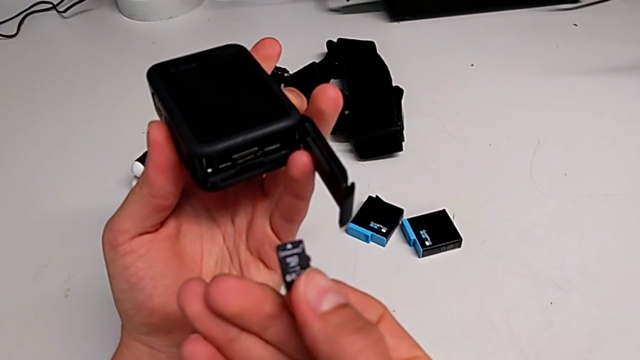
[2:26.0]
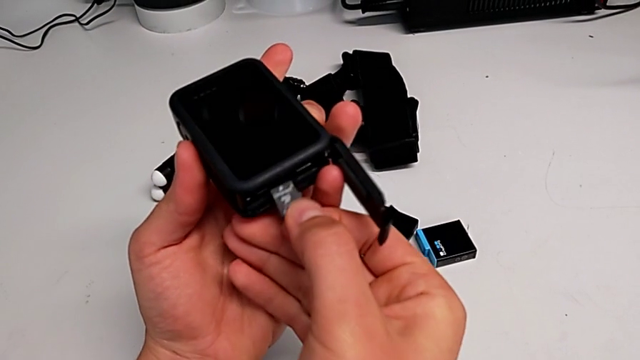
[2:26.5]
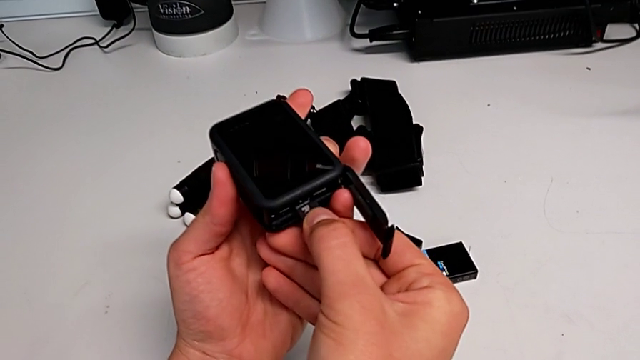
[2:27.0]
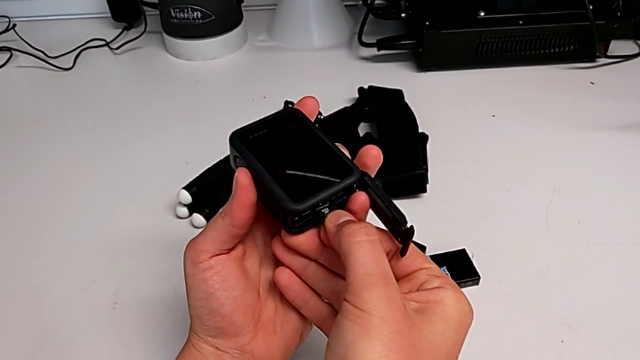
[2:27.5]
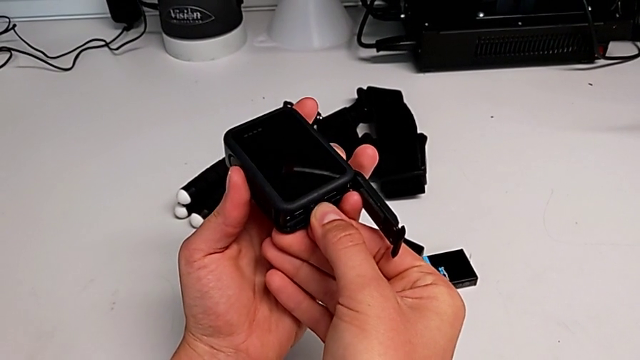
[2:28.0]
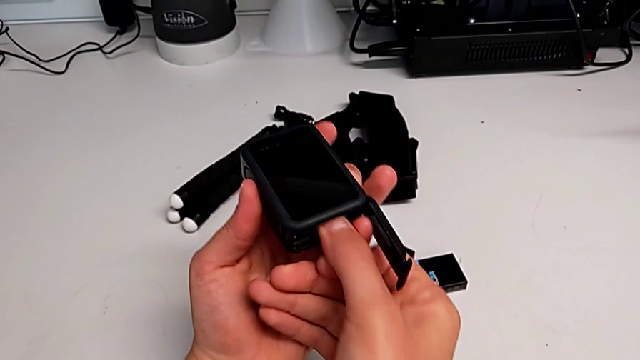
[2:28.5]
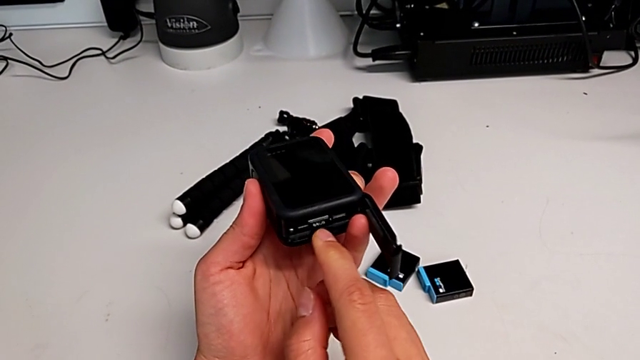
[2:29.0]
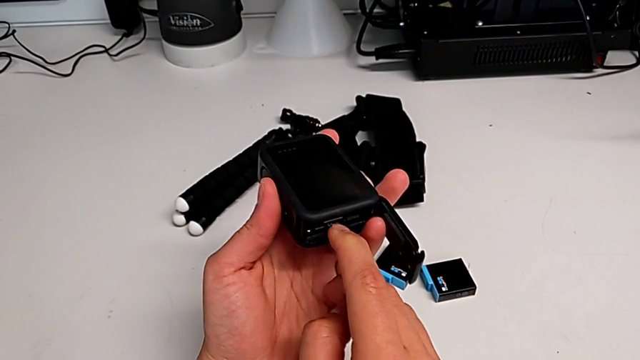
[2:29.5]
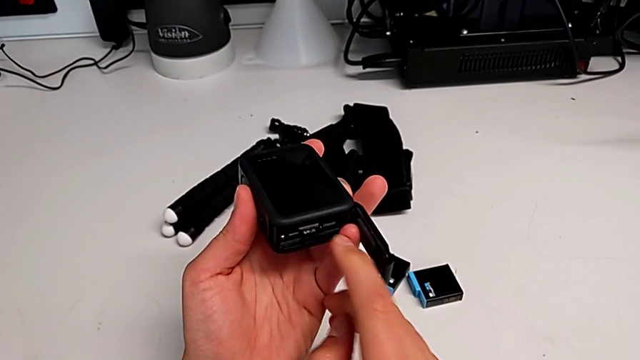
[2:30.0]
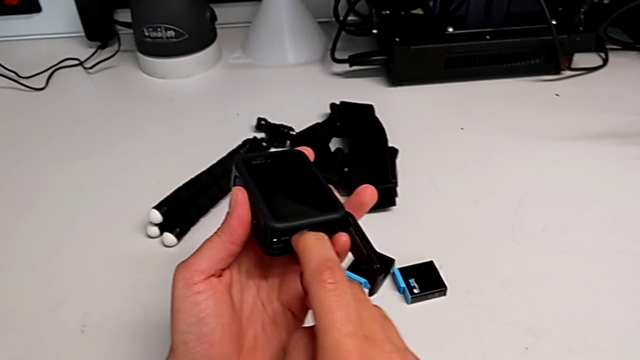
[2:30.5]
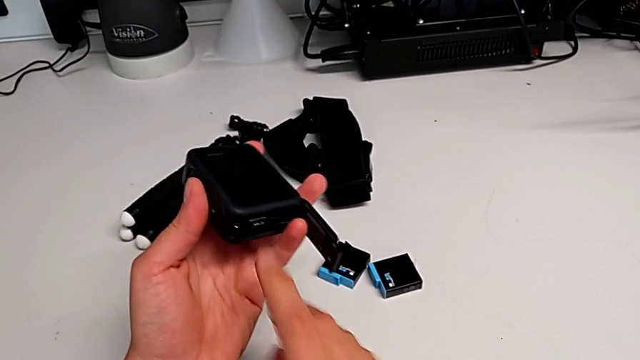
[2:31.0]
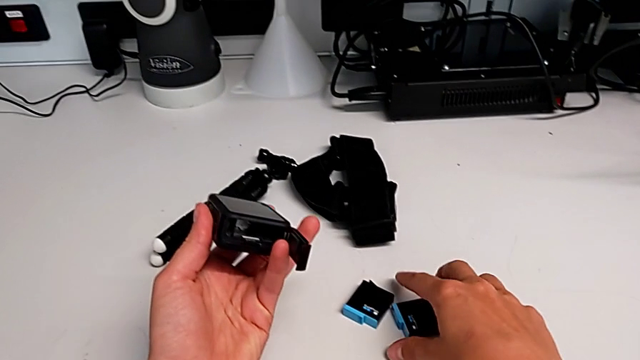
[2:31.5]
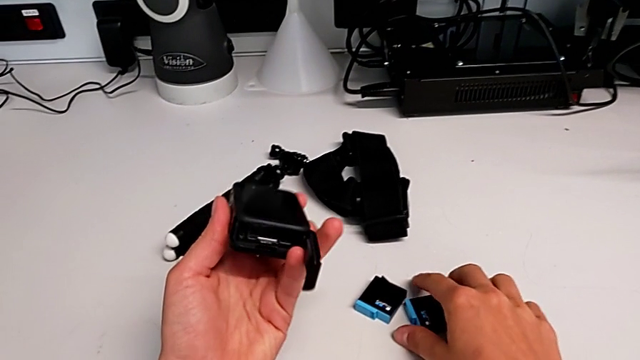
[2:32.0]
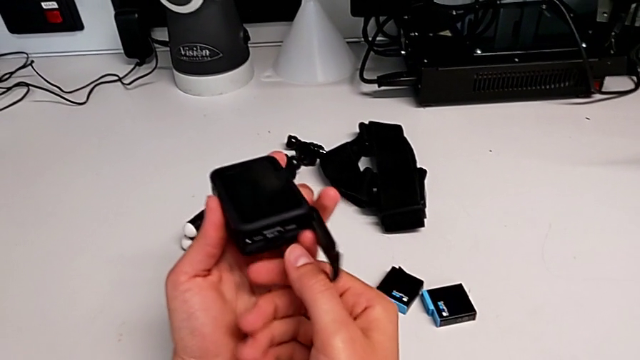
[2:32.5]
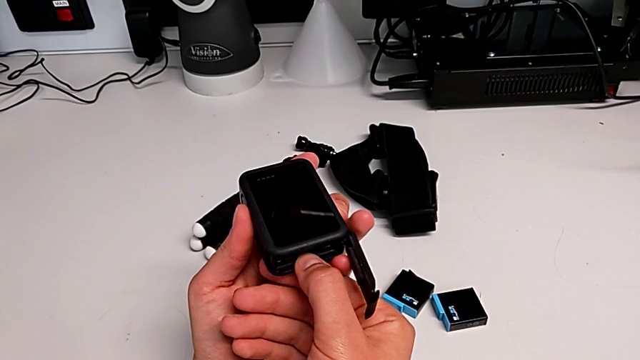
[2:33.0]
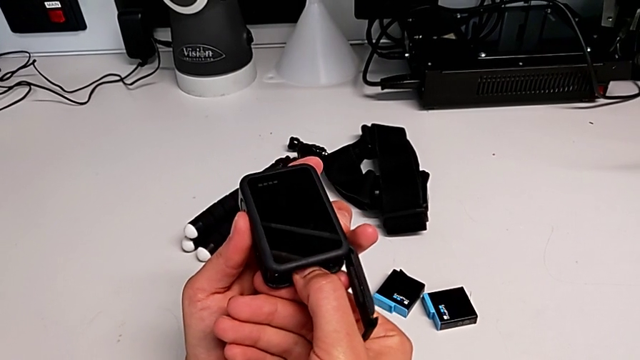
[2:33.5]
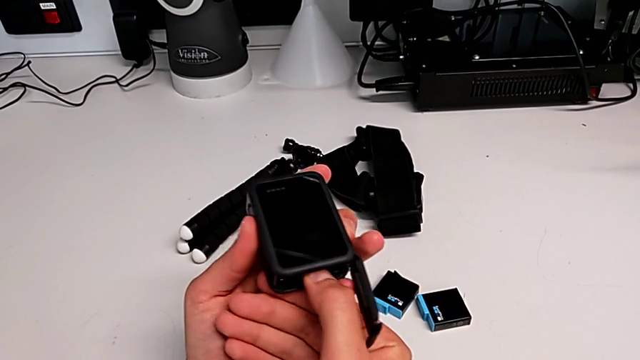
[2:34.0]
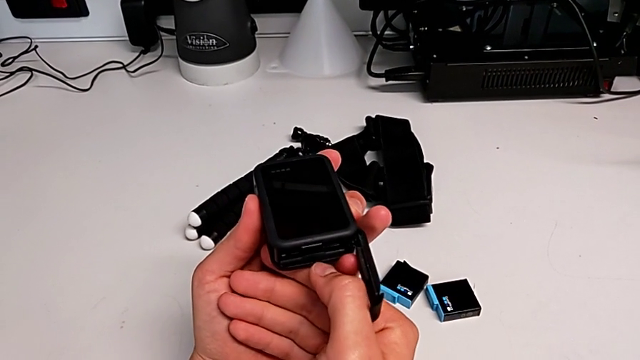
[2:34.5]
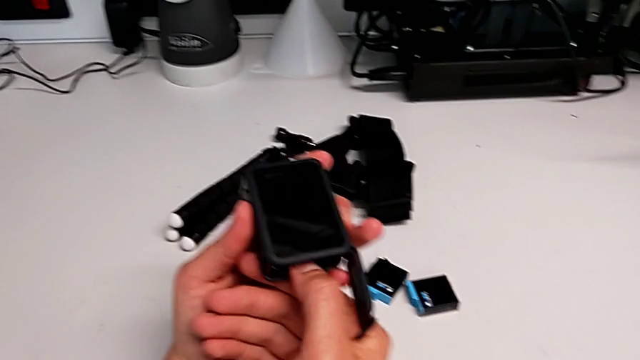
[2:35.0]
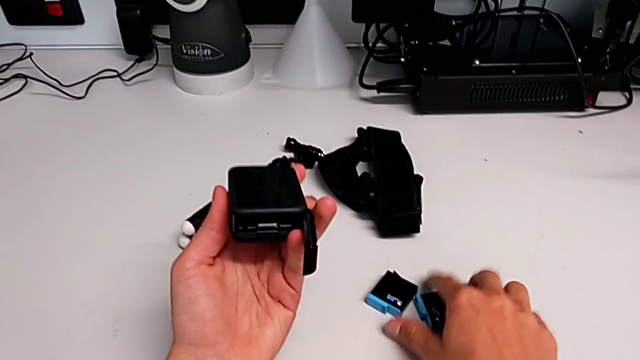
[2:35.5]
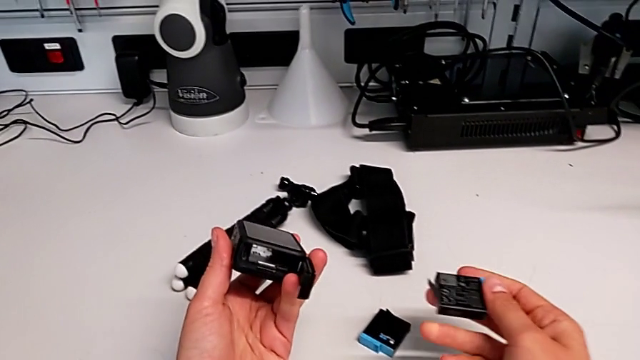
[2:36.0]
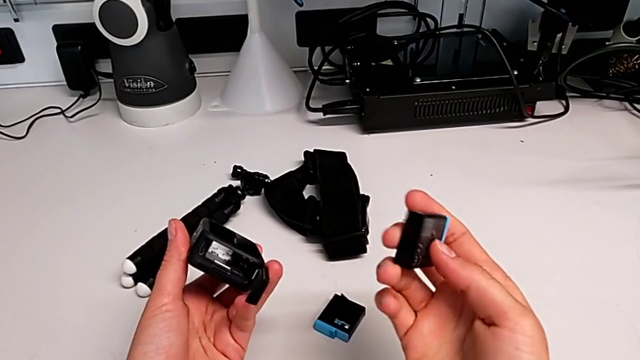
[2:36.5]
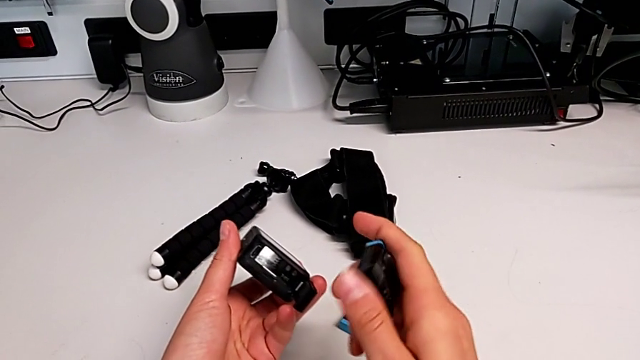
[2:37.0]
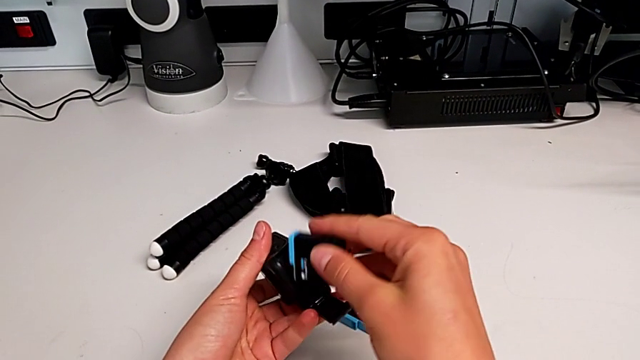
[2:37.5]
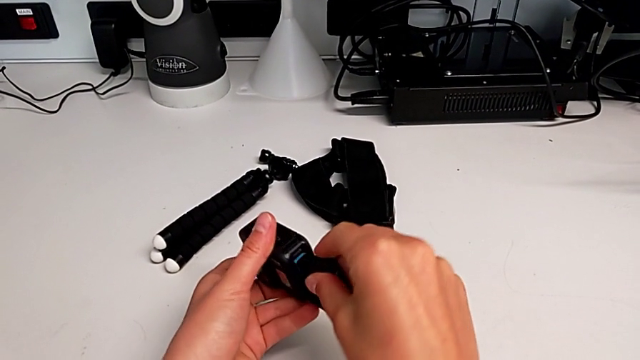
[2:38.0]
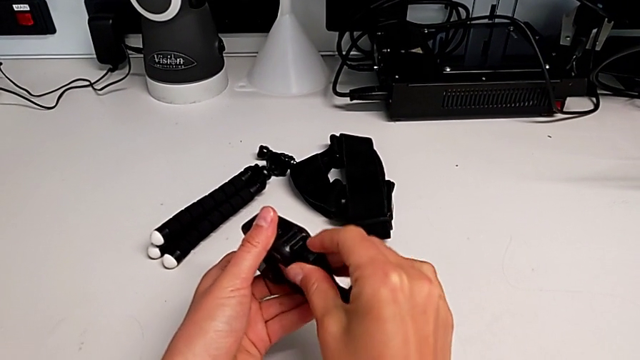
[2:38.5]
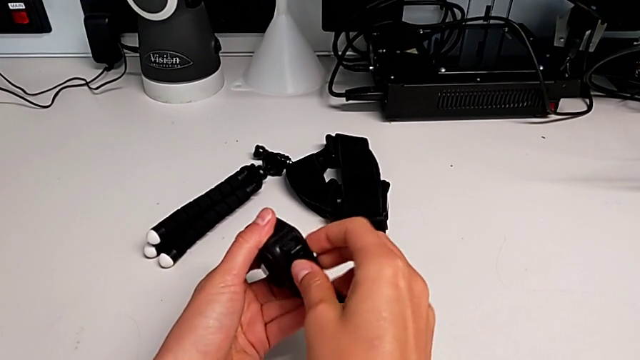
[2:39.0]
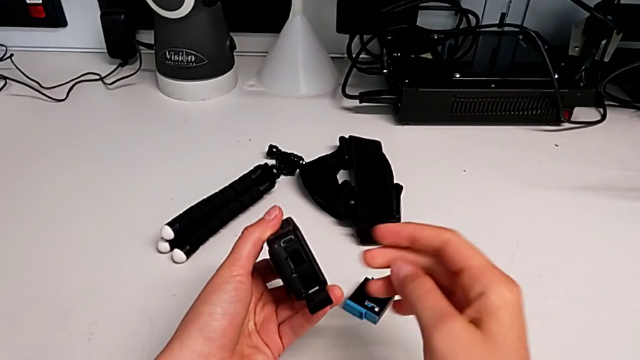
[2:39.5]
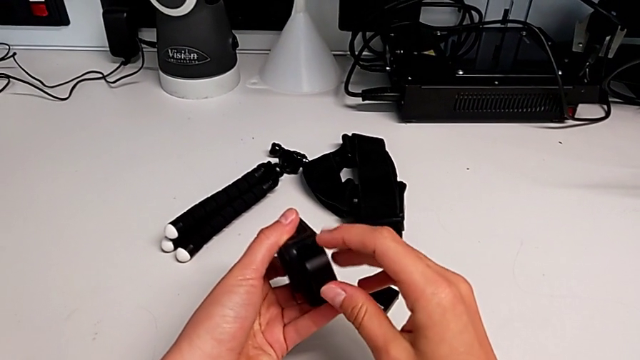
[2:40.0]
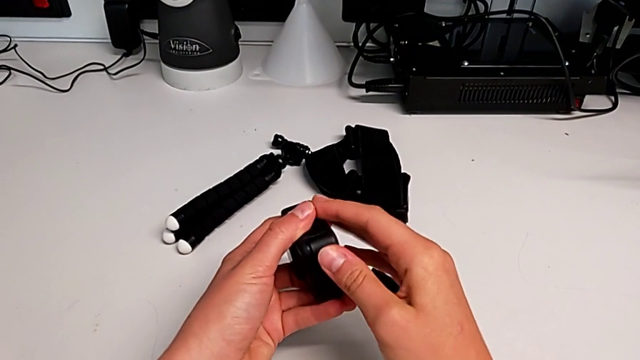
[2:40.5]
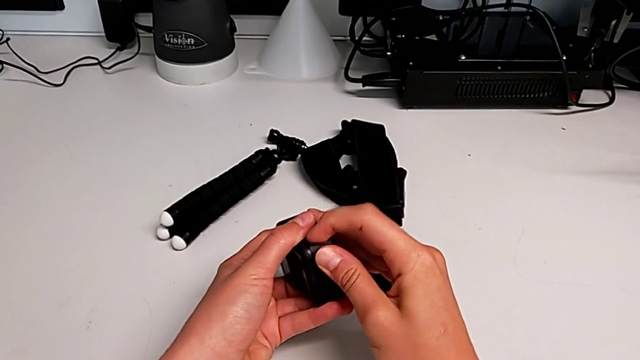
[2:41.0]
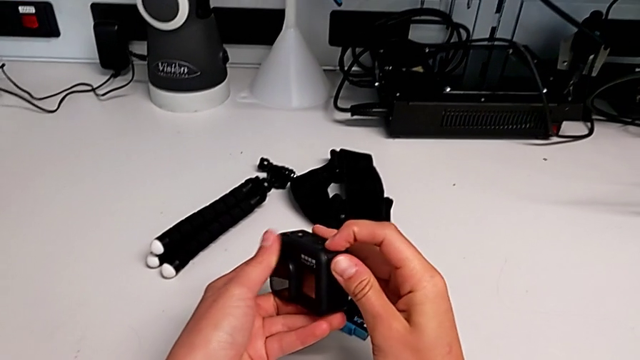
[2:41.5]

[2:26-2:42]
The camera wearer is inserting the SD card into the GoPro. They insert the SD card, push it twice, press it, grab the battery, lift it, flip it, insert it, close the battery door and lock it.

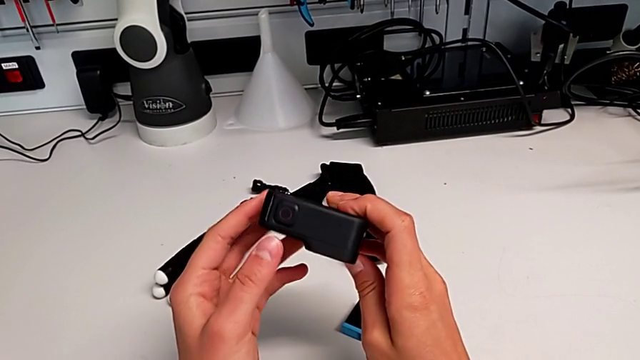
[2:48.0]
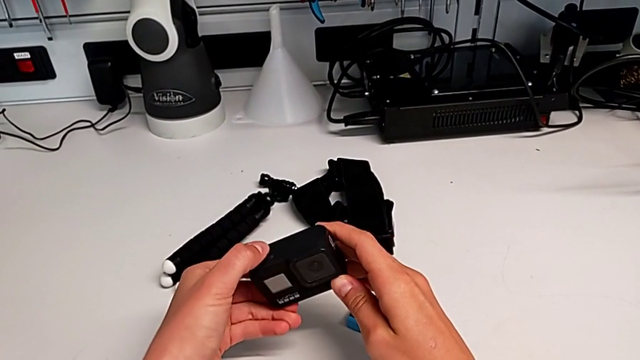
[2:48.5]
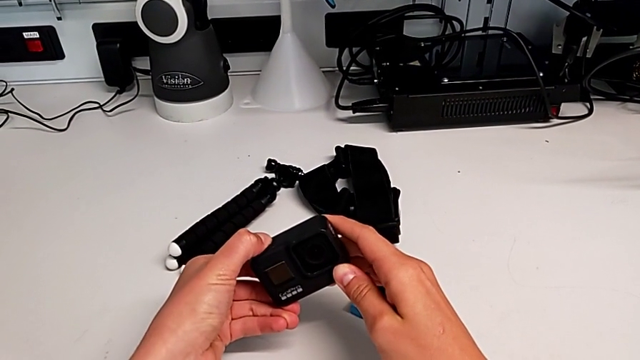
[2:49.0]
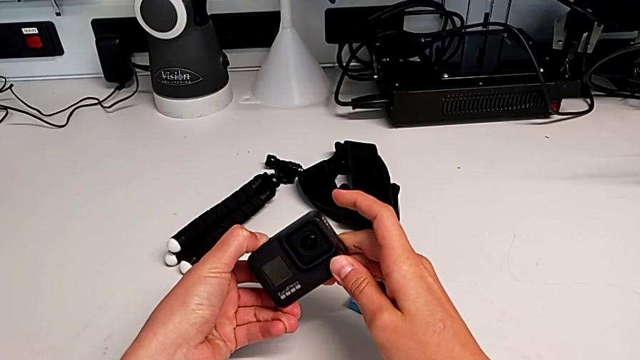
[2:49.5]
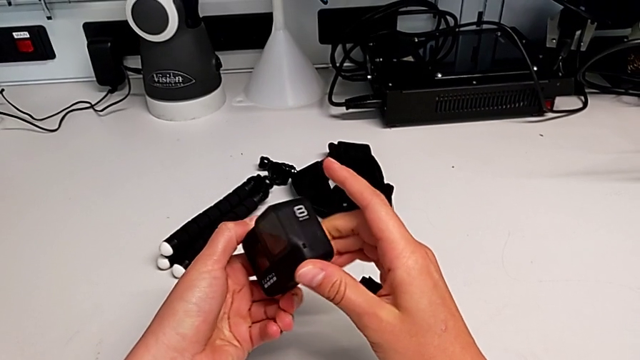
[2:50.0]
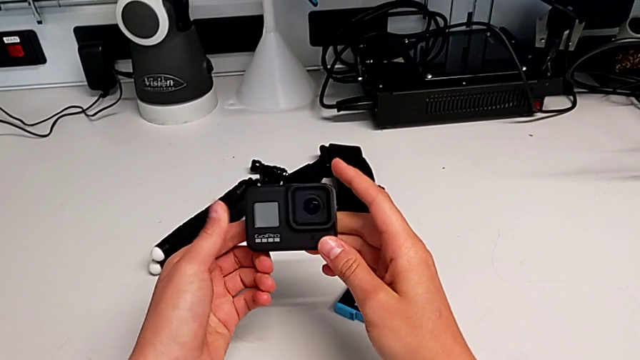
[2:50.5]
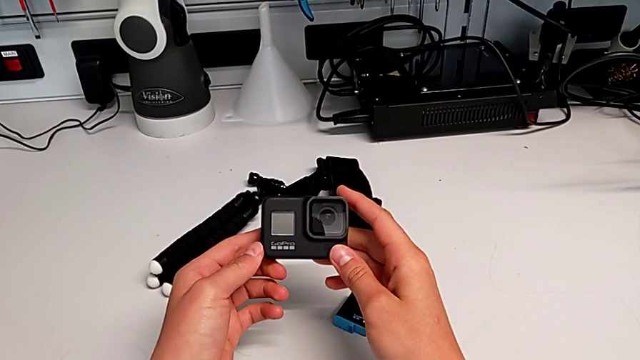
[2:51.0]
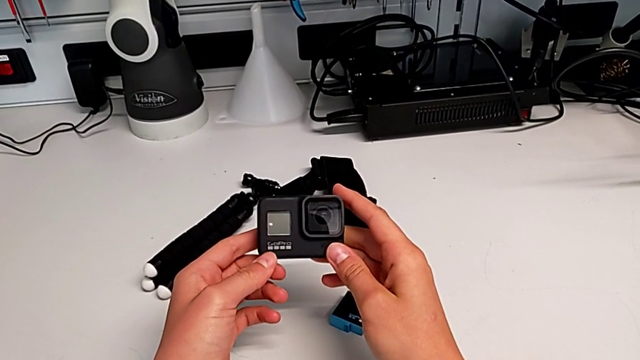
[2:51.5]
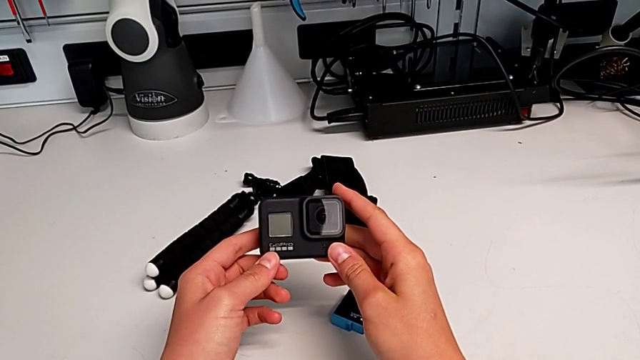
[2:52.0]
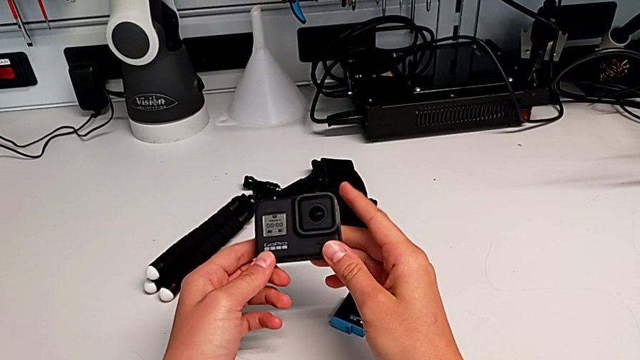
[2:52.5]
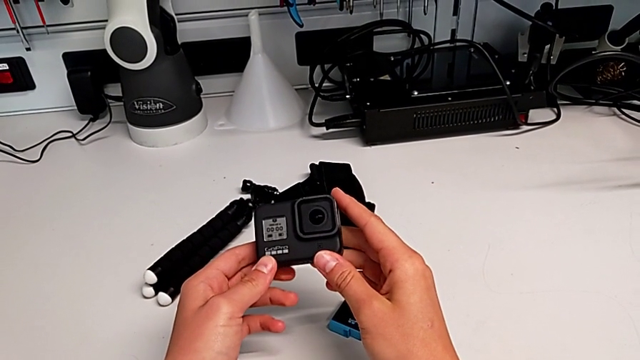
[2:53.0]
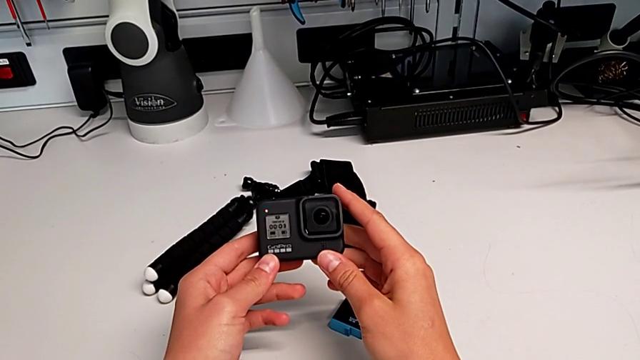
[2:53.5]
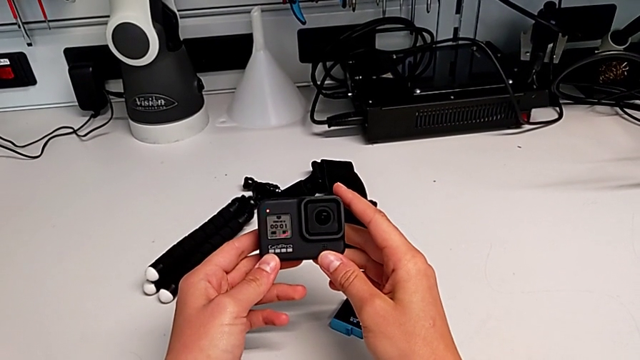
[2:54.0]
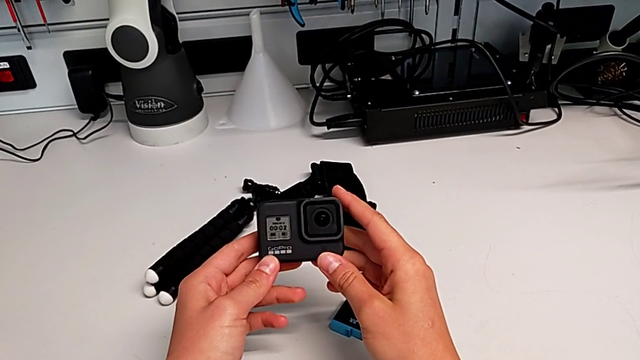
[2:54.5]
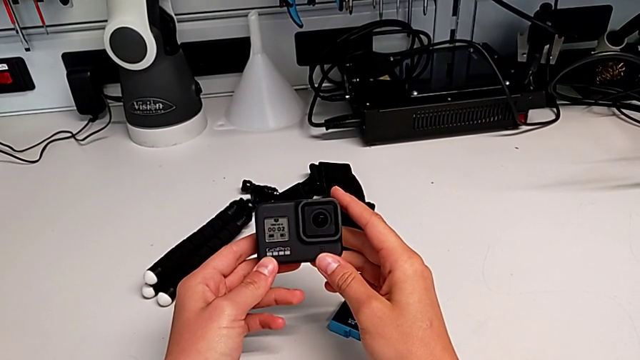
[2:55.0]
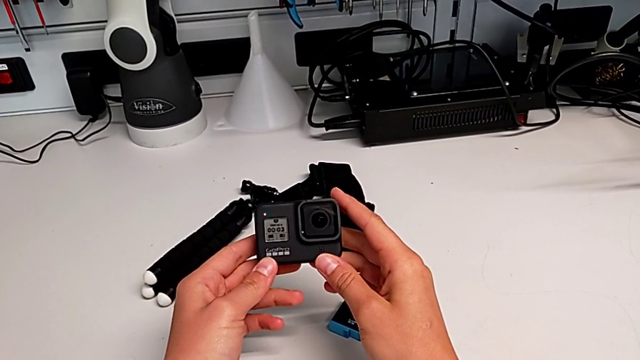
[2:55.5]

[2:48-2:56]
The camera wearer is turning on the GoPro. They press the button and begin to hold the GoPro.
